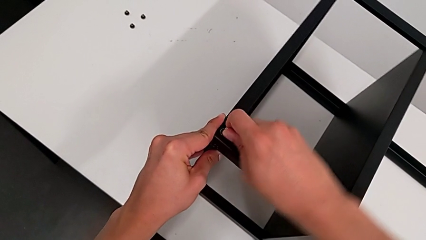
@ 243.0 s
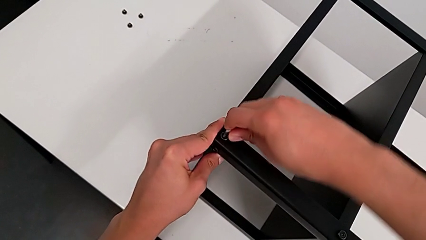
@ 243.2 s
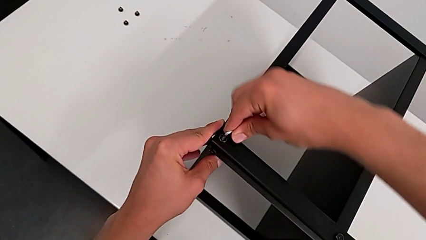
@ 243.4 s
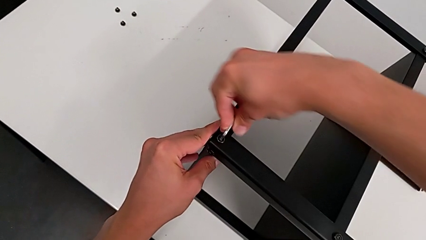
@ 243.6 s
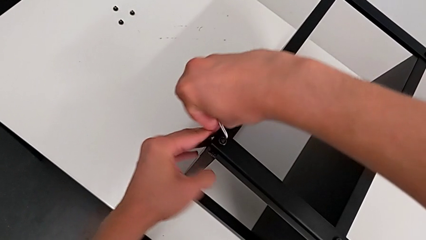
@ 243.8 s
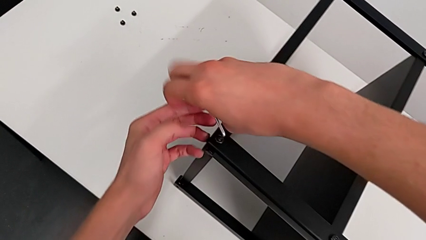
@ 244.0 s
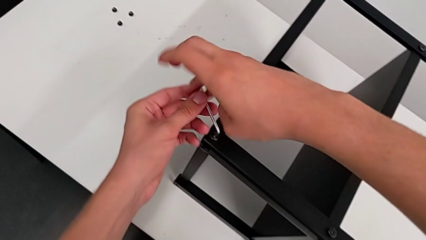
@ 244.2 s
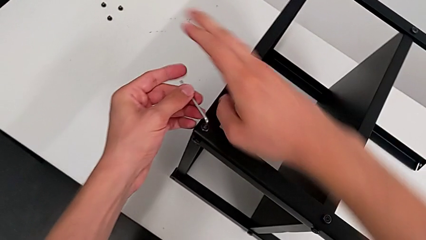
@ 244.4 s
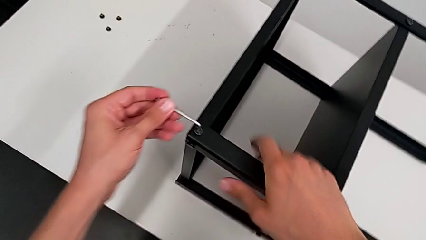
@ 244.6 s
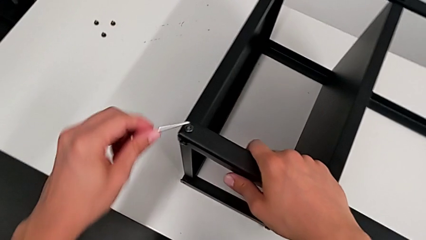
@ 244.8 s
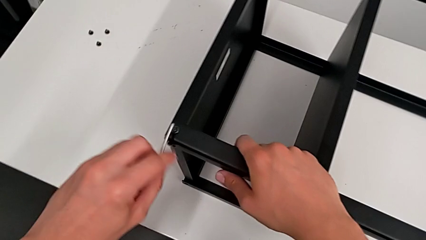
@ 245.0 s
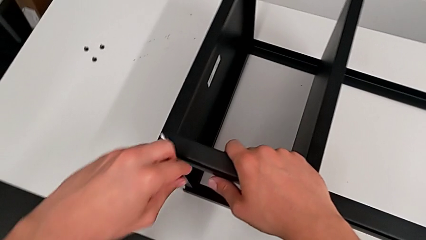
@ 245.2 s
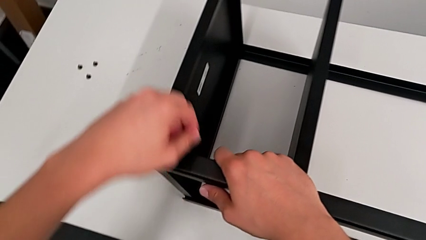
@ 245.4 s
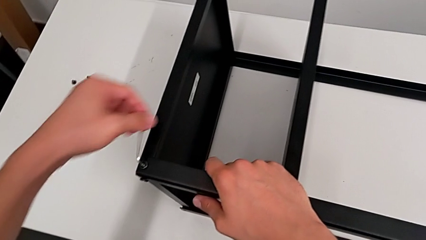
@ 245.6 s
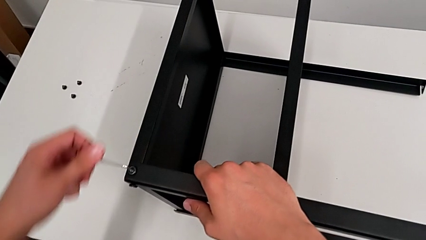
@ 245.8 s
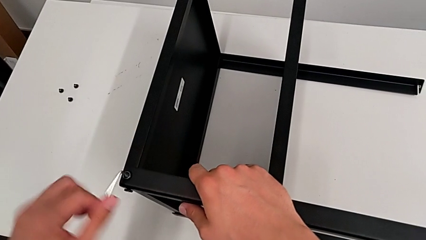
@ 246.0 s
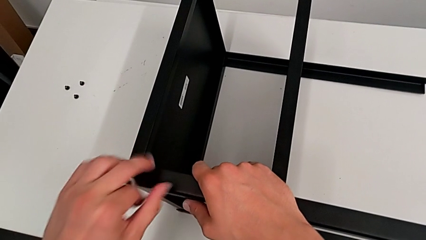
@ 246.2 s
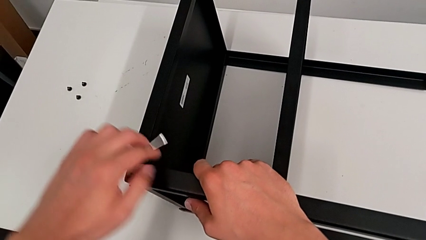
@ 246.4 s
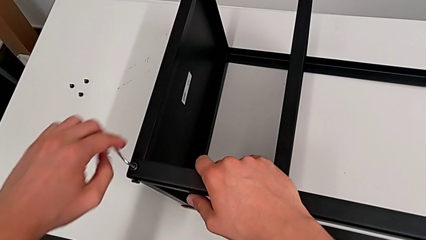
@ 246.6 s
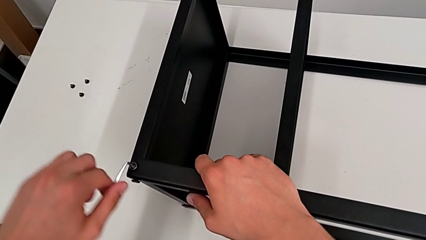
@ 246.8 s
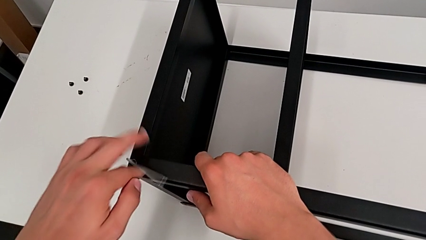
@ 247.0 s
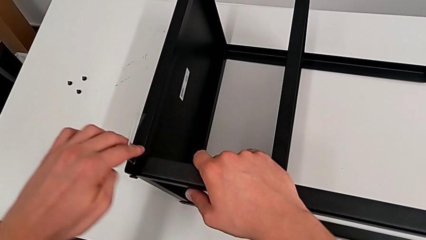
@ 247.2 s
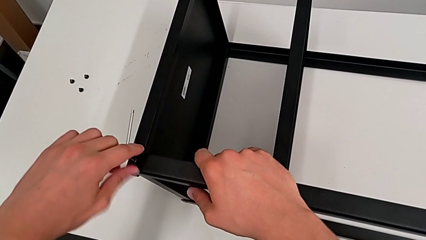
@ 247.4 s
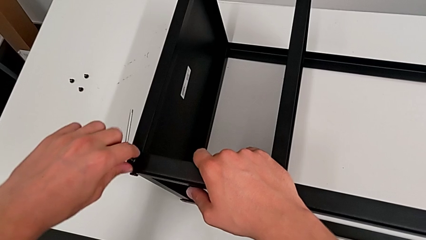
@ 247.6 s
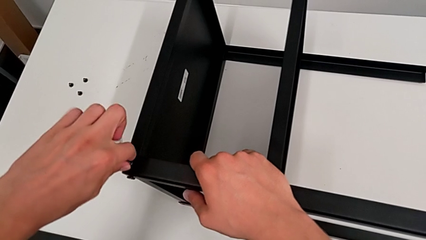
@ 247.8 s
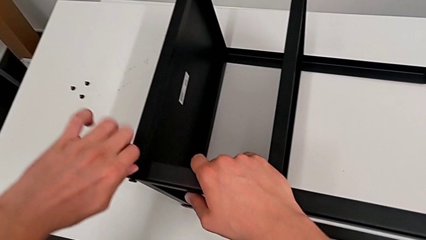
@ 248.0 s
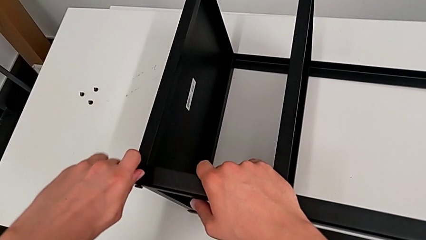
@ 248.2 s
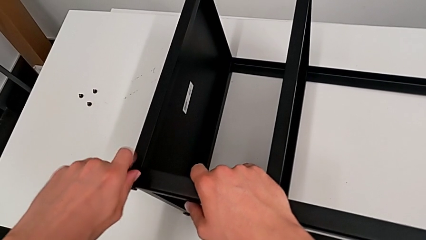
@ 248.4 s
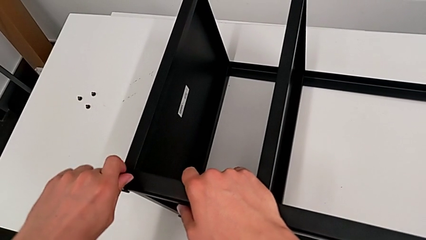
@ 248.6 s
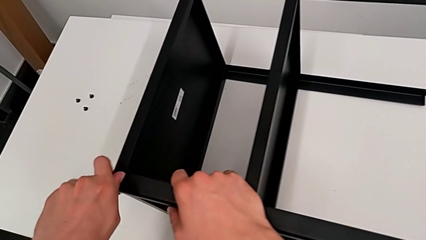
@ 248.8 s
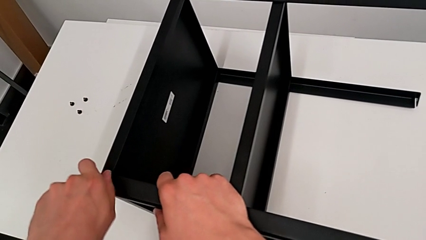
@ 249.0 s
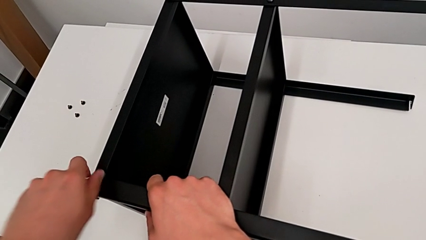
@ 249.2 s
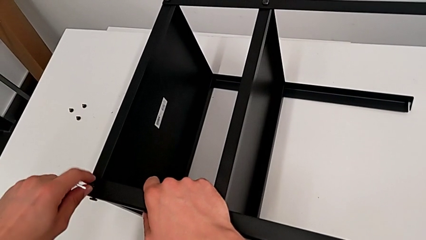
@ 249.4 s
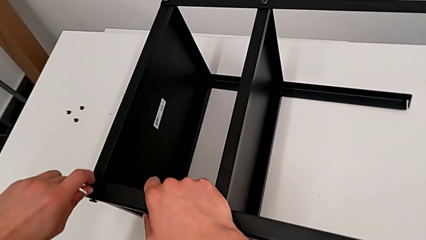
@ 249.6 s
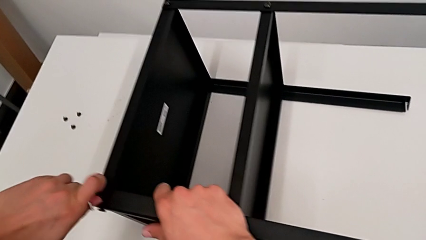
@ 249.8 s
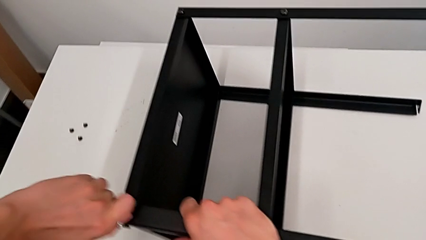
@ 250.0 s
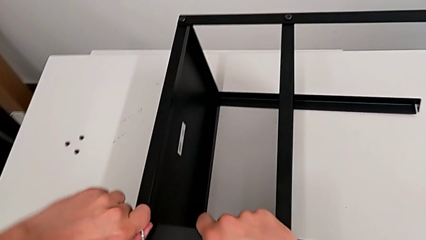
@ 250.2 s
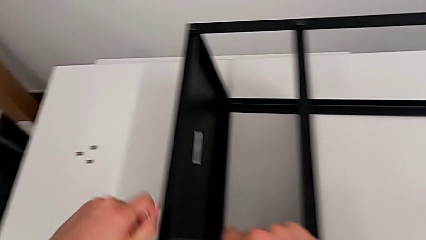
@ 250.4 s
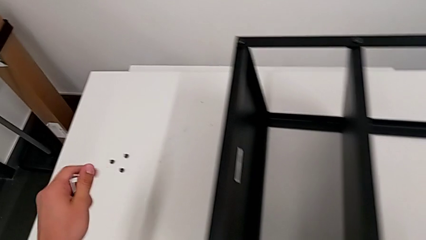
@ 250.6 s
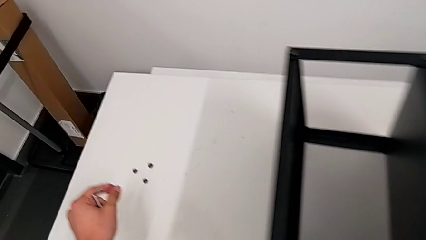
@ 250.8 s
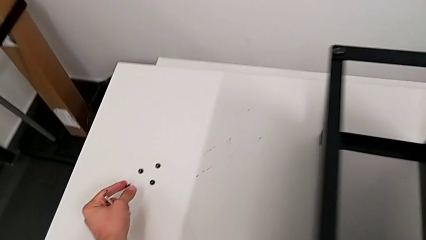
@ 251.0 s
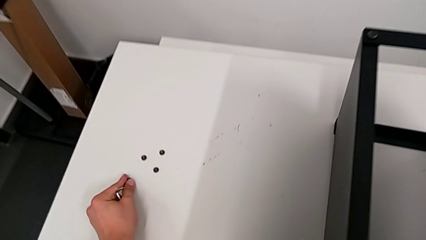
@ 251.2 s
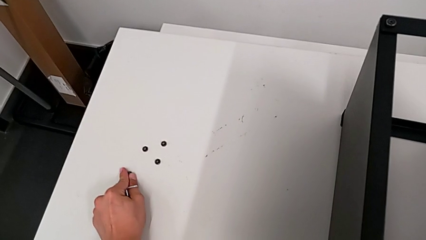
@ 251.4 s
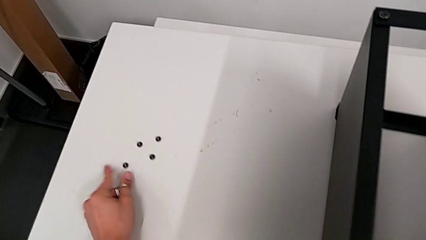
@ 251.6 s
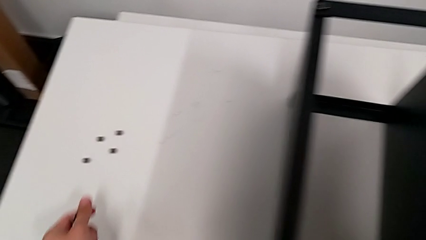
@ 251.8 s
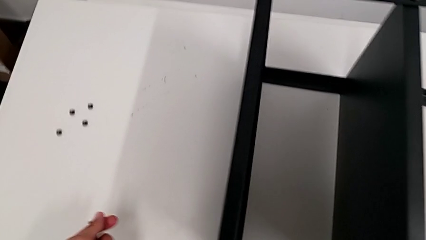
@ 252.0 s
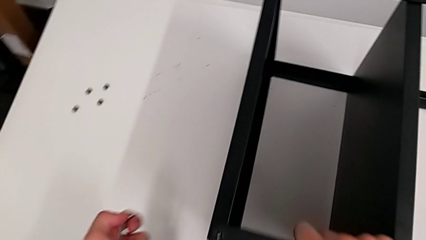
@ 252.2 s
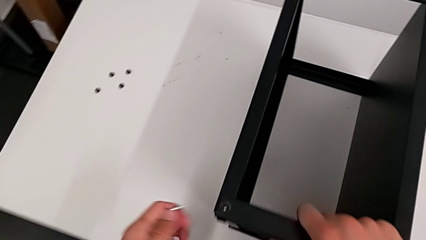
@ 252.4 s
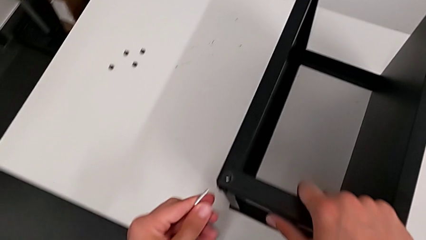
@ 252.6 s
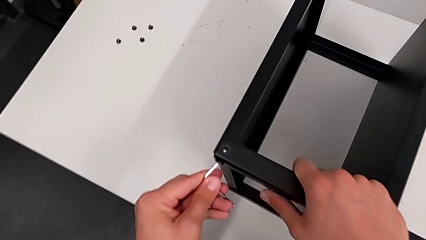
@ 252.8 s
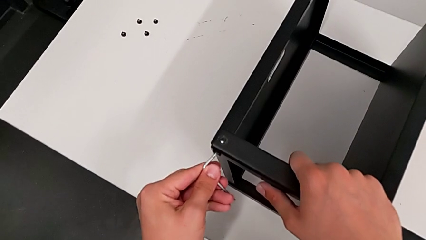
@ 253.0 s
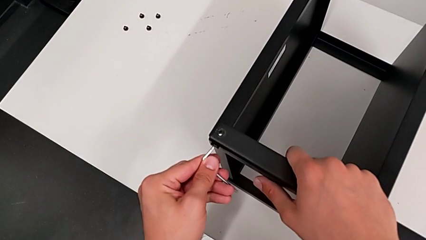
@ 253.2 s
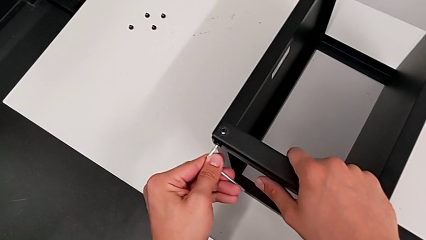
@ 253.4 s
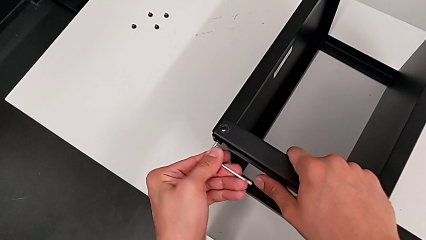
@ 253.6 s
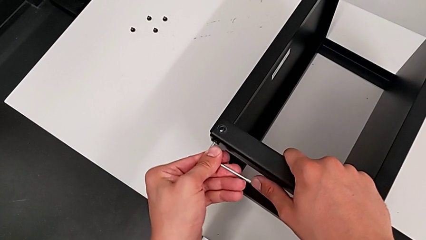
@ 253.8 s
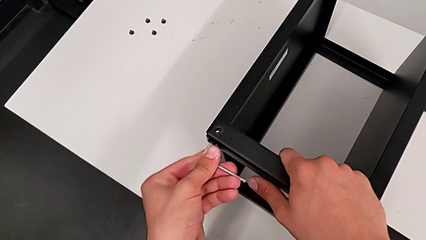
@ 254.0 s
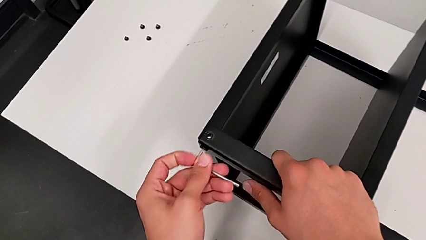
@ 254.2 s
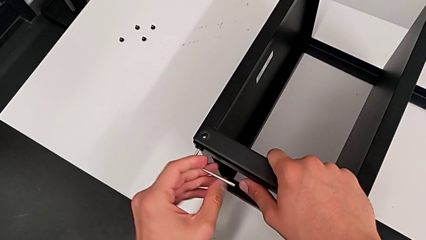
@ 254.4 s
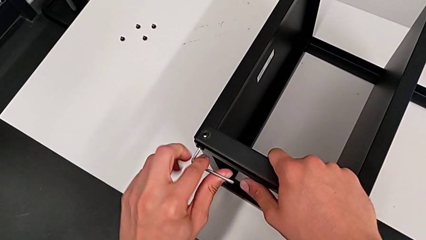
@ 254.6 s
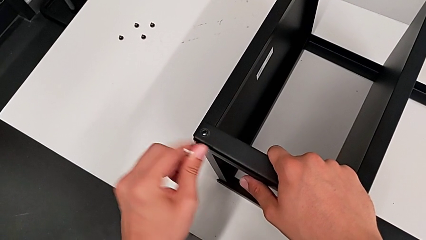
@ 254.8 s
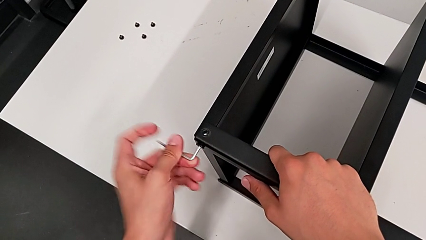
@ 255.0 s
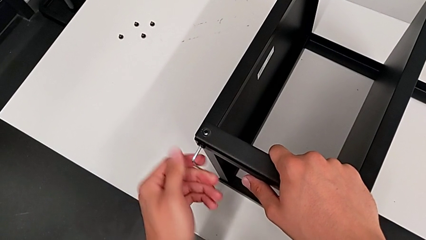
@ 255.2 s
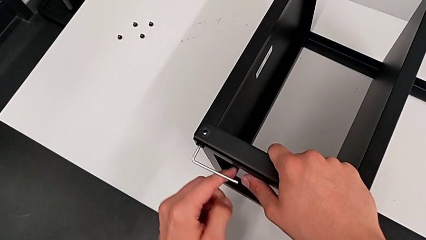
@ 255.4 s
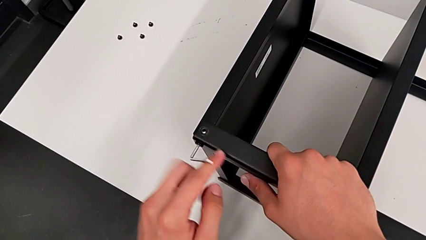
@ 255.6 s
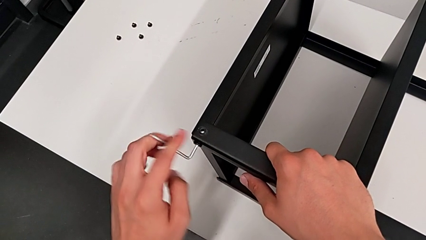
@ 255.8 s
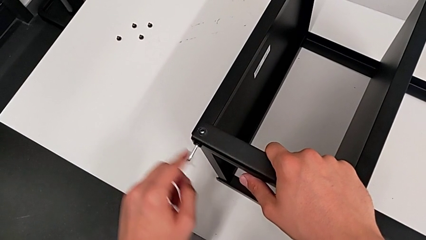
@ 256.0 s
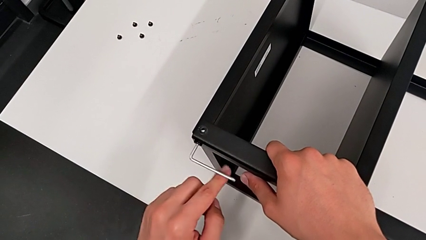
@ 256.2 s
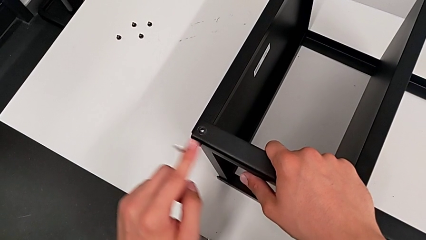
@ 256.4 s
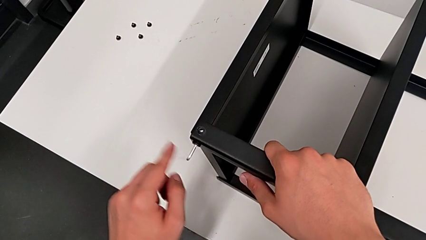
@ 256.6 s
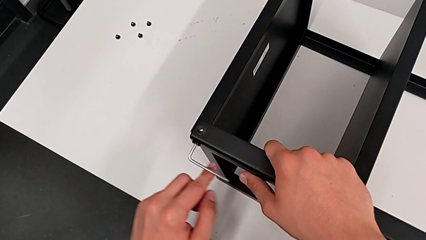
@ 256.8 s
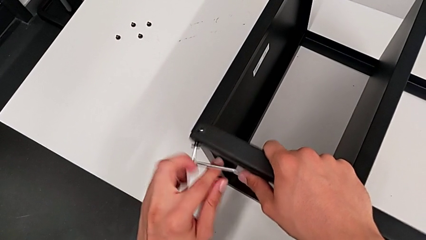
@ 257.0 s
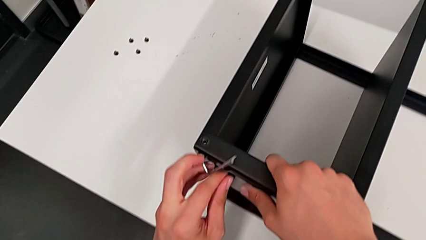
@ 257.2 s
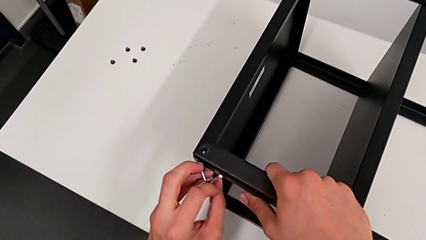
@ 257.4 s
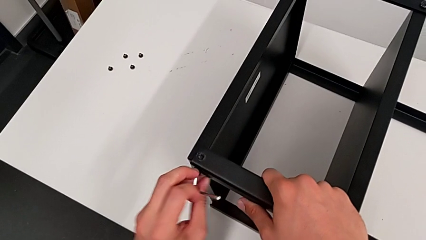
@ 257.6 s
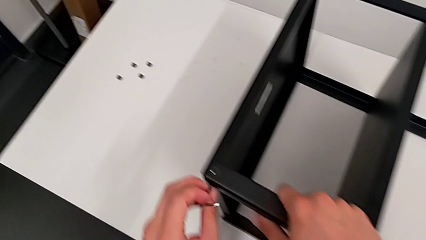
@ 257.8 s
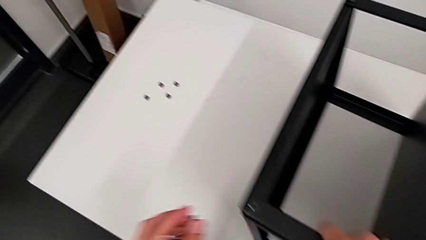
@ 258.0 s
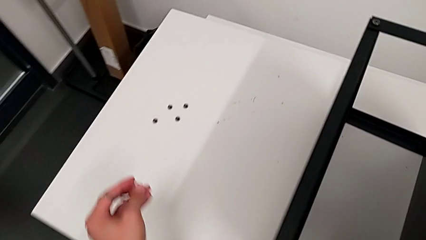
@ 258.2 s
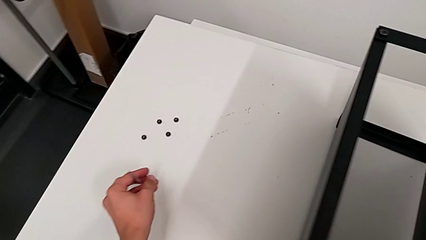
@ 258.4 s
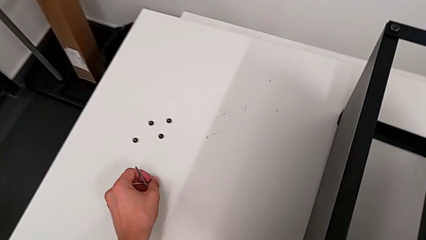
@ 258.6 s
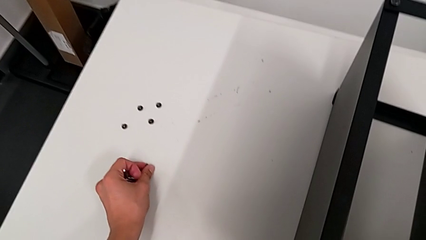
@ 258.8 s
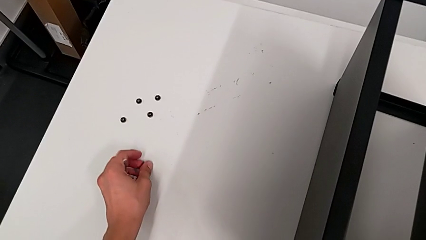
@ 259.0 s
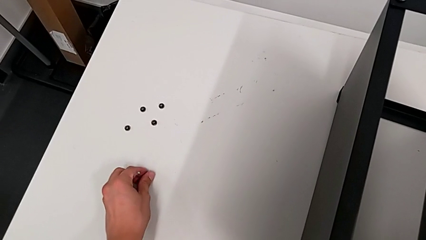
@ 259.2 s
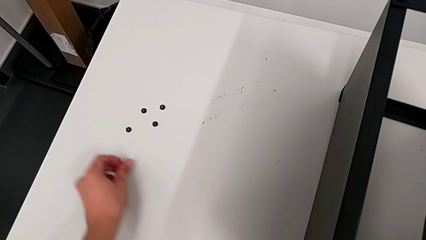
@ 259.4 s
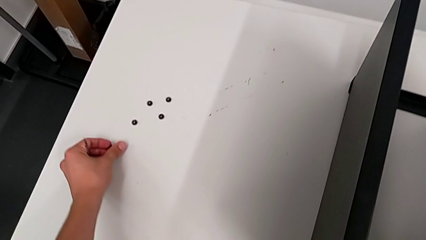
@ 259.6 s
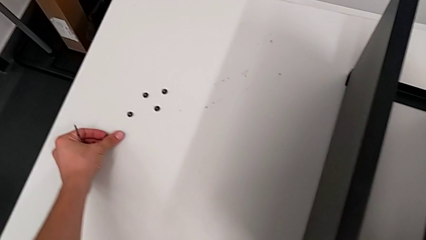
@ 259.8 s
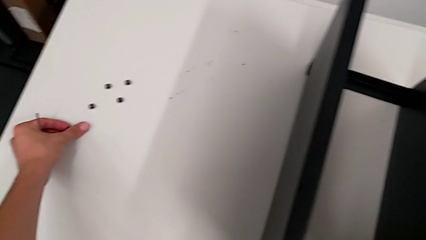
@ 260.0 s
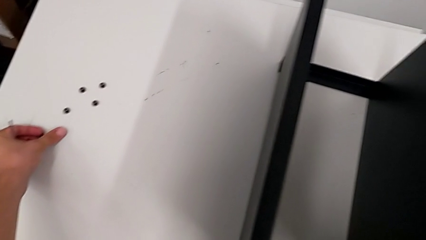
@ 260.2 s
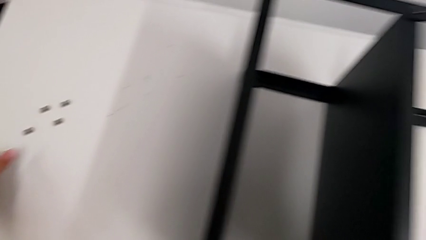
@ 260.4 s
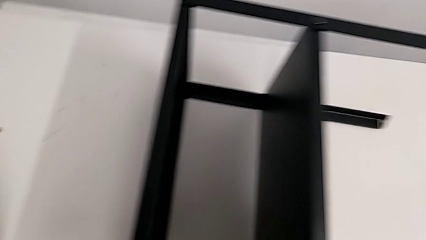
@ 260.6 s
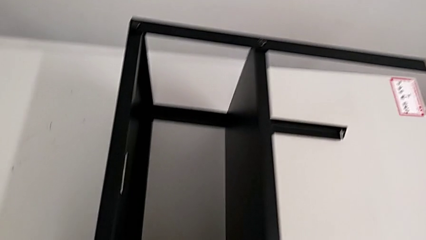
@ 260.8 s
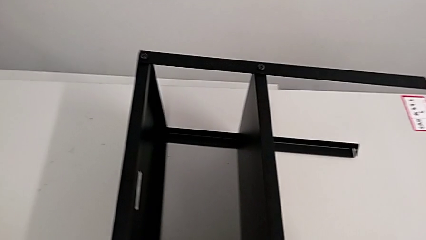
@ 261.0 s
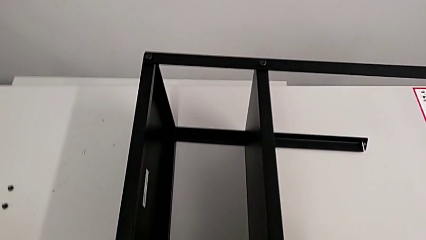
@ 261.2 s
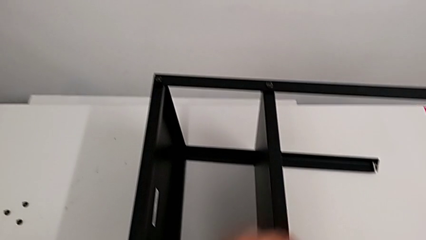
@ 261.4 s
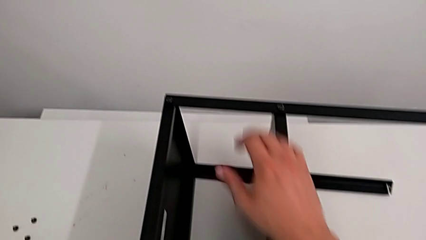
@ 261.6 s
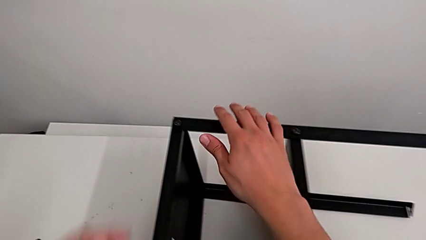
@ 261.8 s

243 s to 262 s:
The camera wearer is disassembling the top table. They unscrew the hex socket head, withdraw the Allen wrench, unscrew the hex socket head, disassemble it, place it, approach it, insert the Allen wrench, unscrew the hex socket head, disassemble it, place it with the left hand, withdraw the Allen wrench with the left hand and grab the nightstand.
